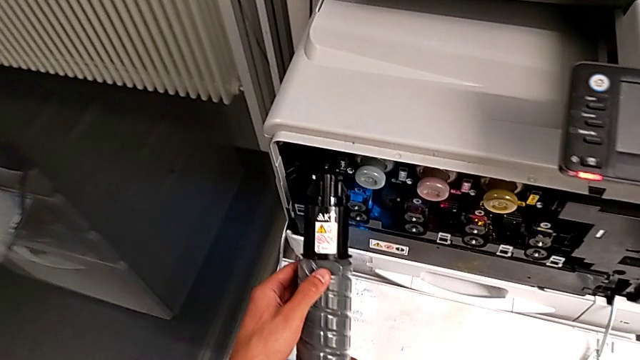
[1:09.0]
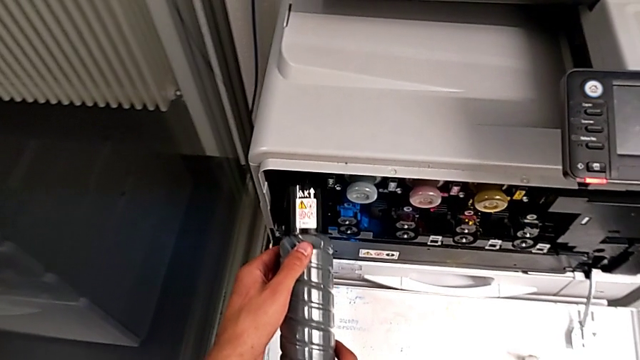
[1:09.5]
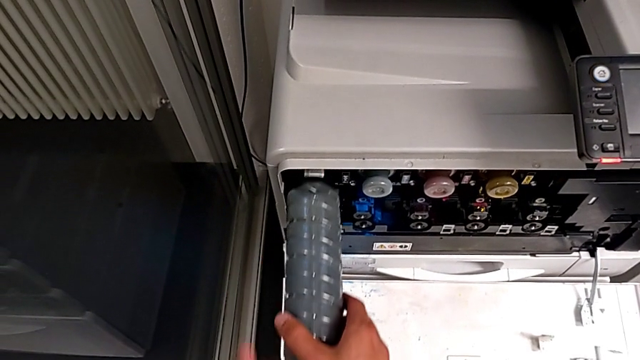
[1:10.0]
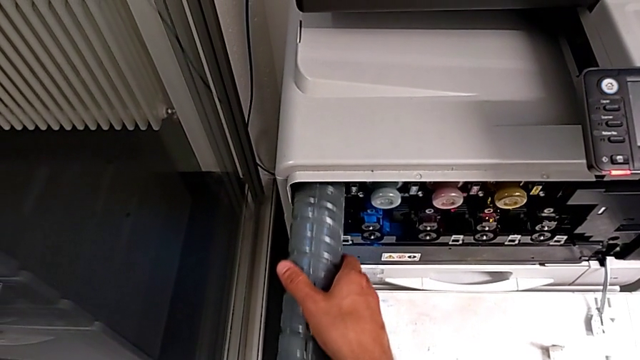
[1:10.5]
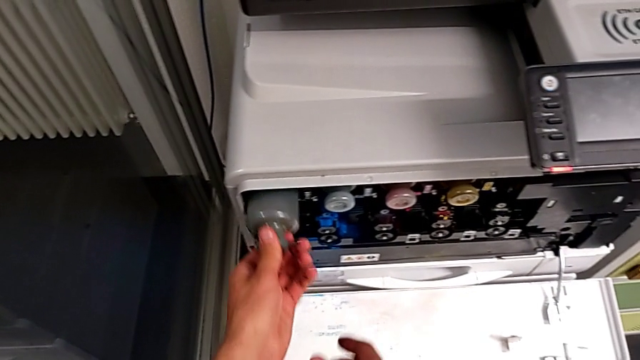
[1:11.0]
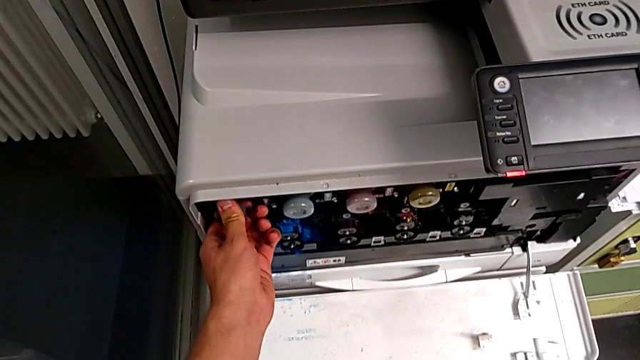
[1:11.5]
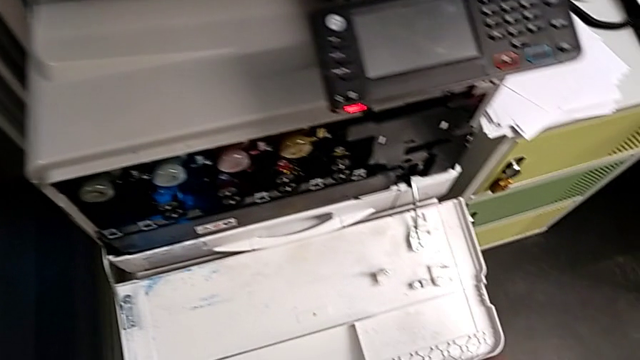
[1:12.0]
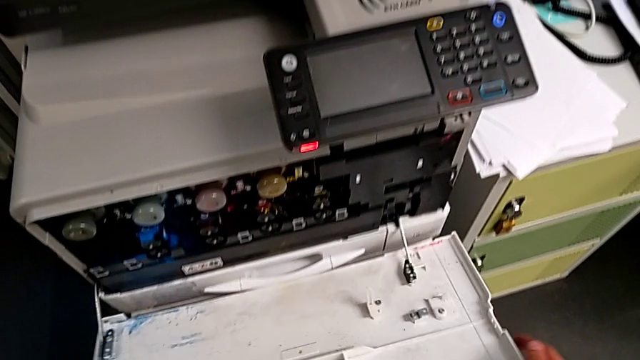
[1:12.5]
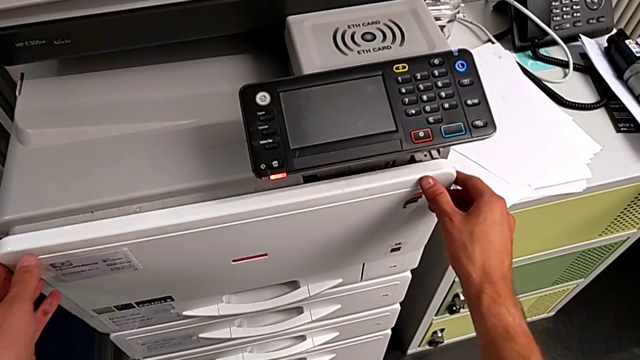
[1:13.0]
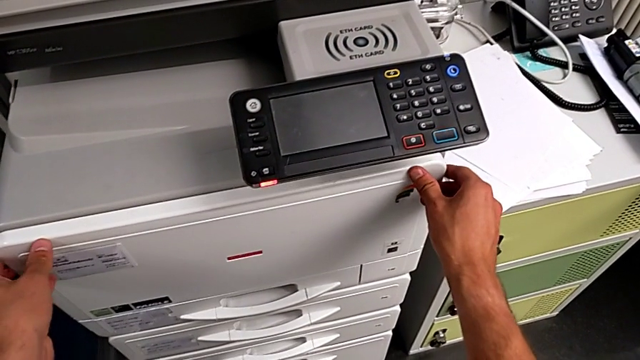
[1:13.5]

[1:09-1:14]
The camera wearer is exchanging a black ink cartridge. They insert the new ink cartridge and close the cartridge gate.
